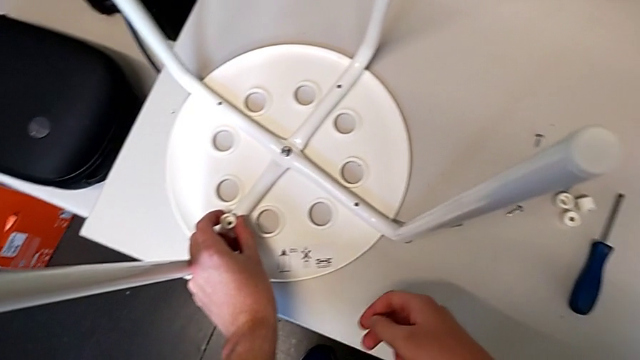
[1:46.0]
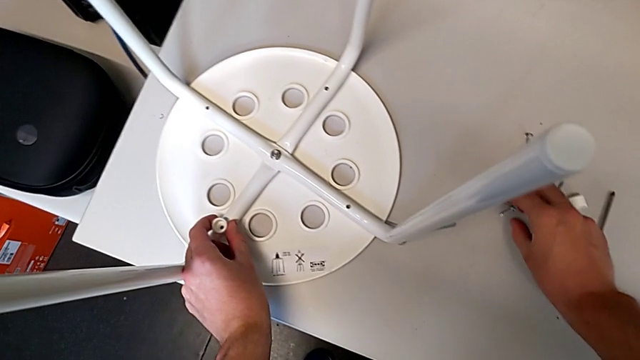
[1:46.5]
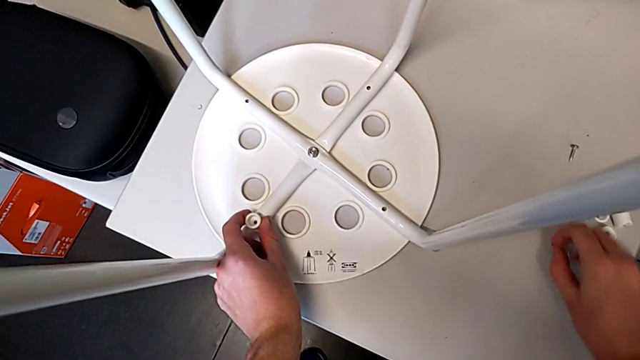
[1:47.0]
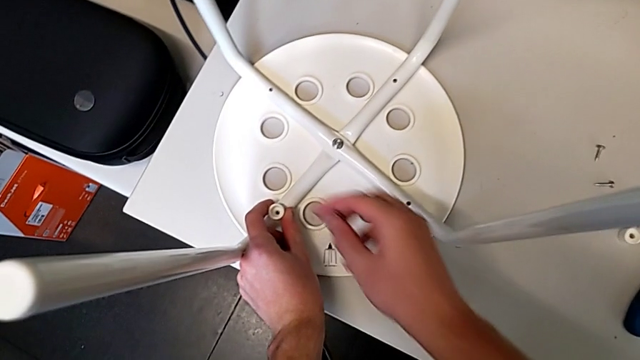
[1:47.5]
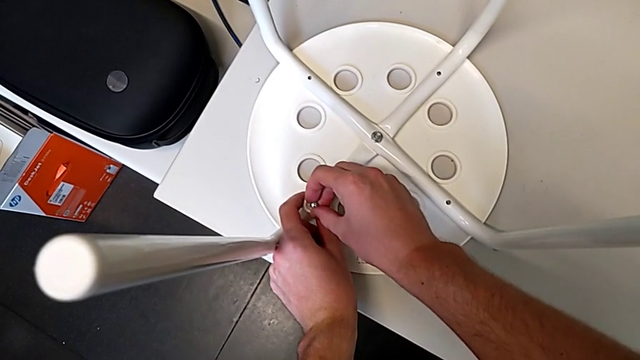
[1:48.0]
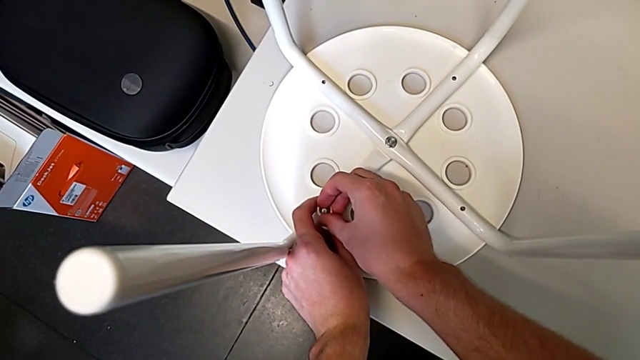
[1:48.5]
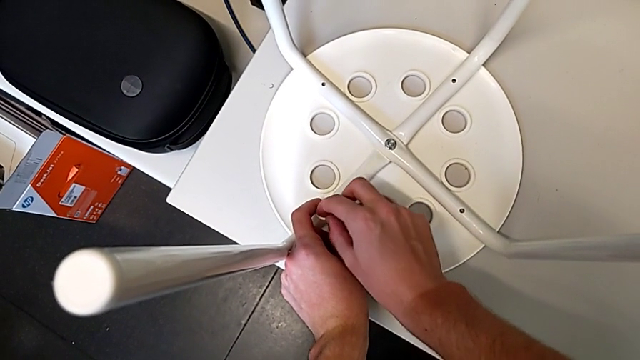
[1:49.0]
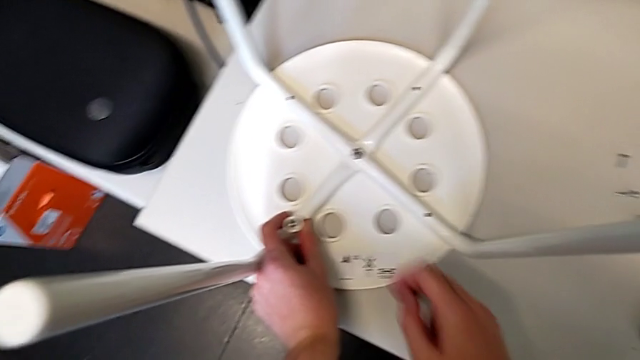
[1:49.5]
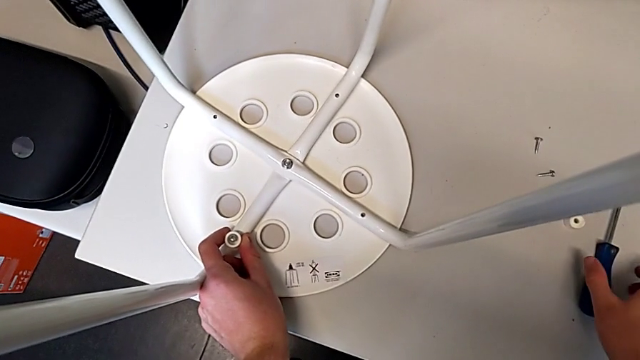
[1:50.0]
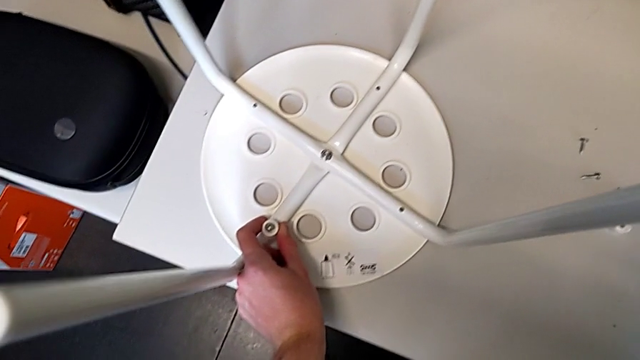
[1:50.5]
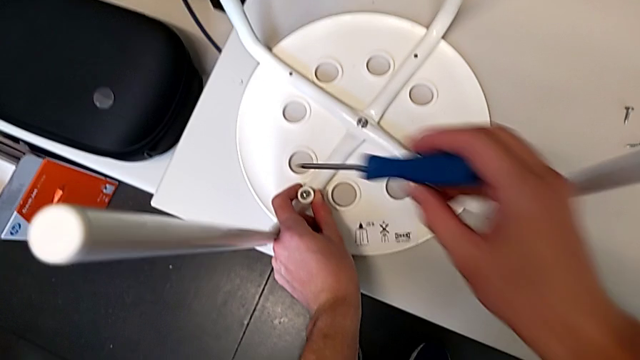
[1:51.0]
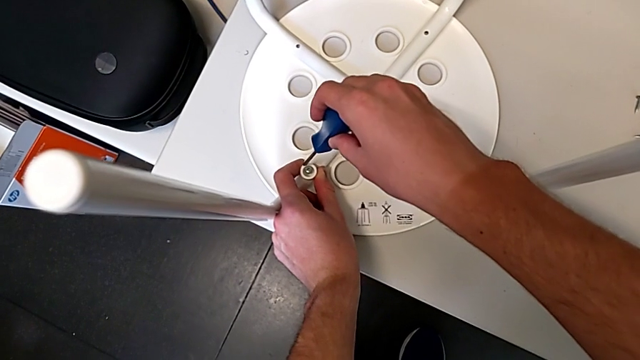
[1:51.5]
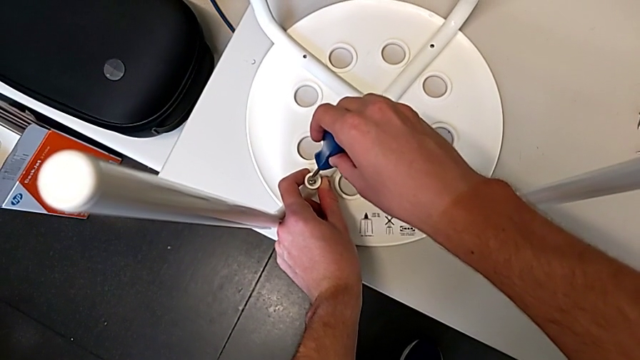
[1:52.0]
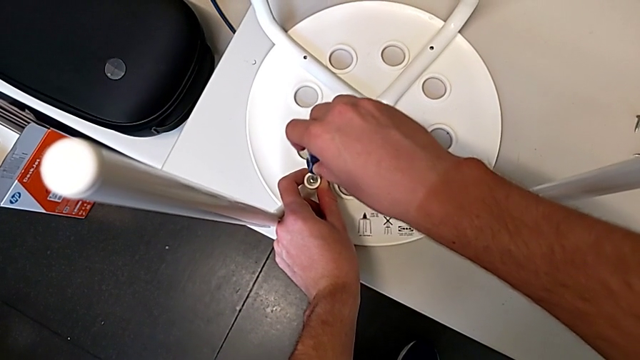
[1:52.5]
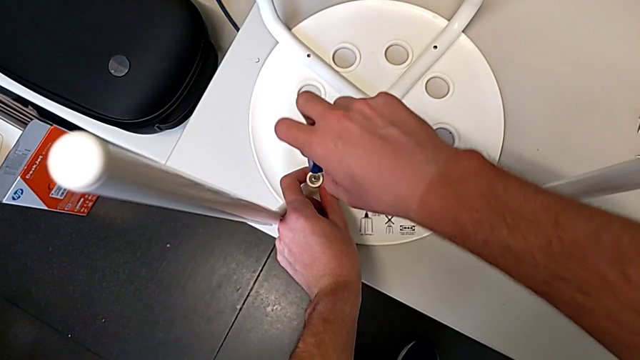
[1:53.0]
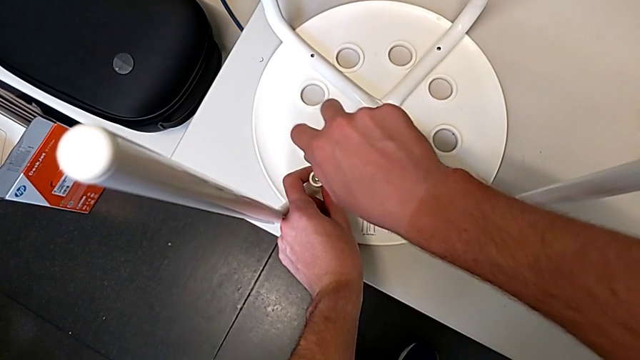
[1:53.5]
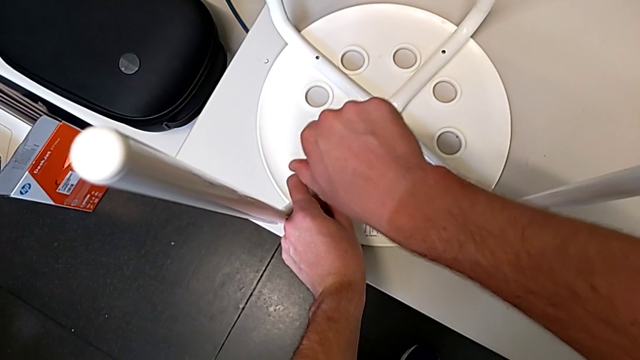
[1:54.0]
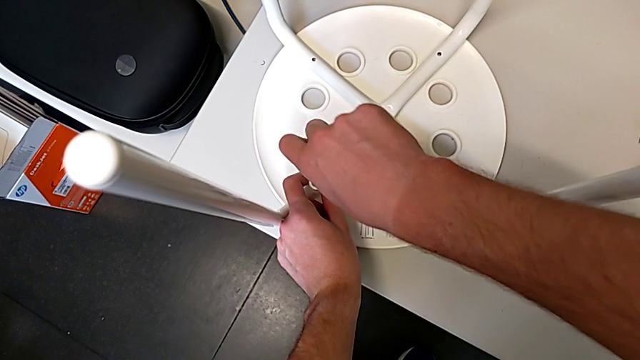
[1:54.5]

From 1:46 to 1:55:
The camera wearer is screwing all screws into the leg. They grab the screw, insert it, grab the screwdriver, insert it and begin to screw the screw.

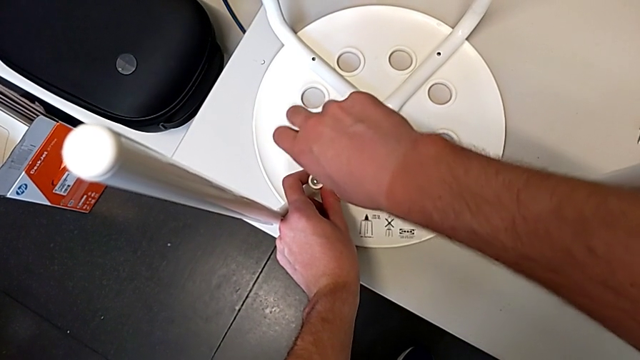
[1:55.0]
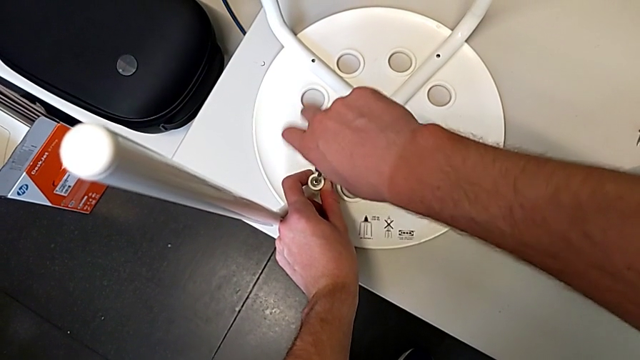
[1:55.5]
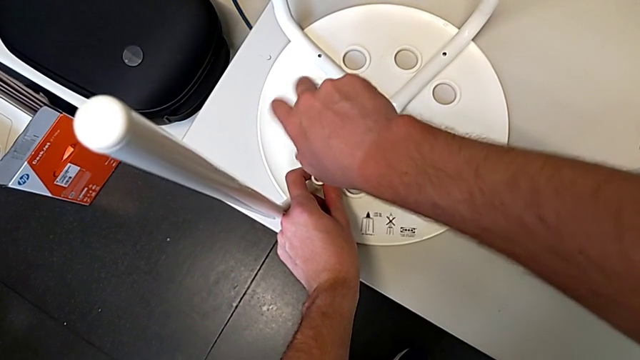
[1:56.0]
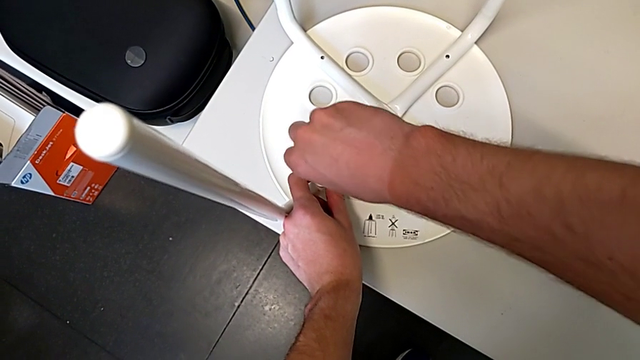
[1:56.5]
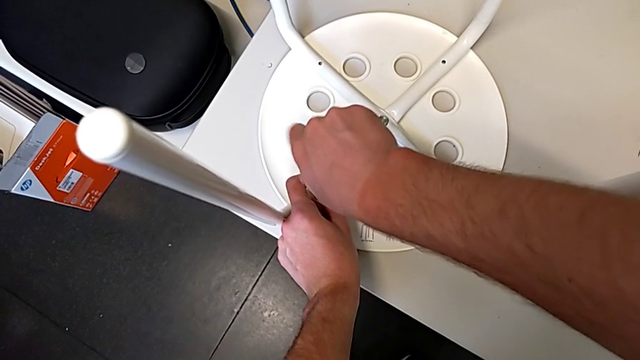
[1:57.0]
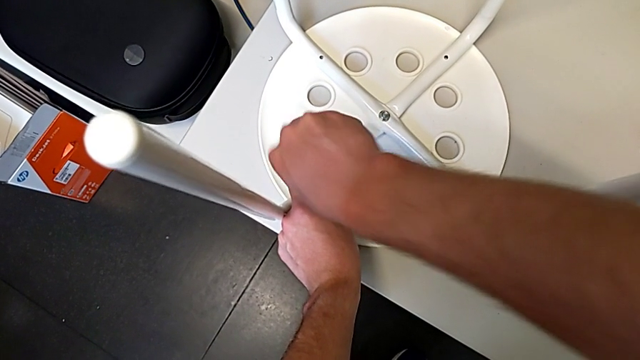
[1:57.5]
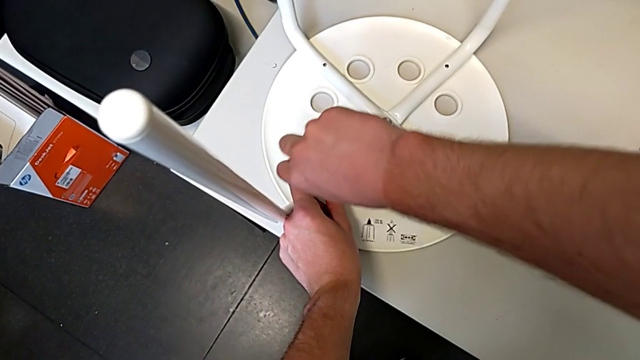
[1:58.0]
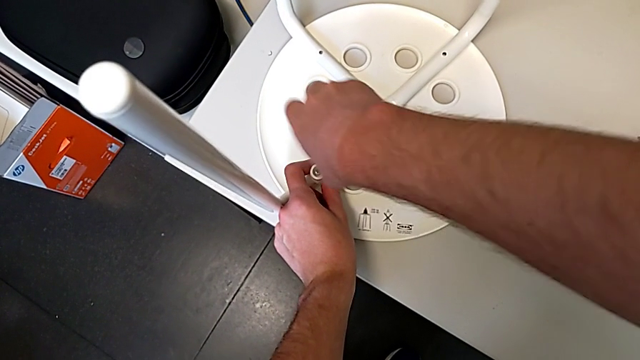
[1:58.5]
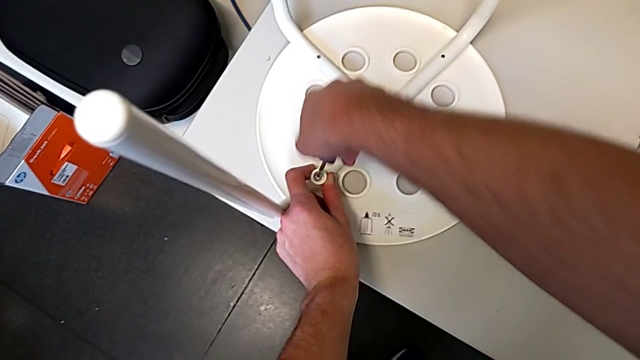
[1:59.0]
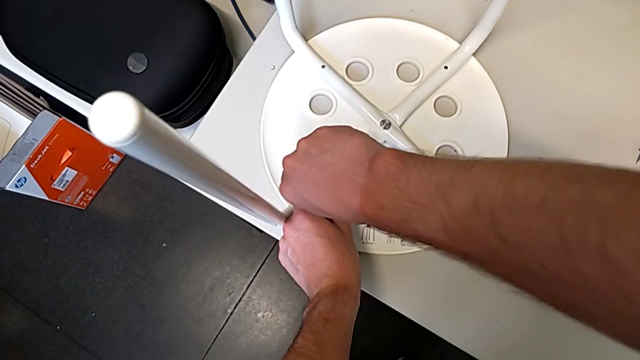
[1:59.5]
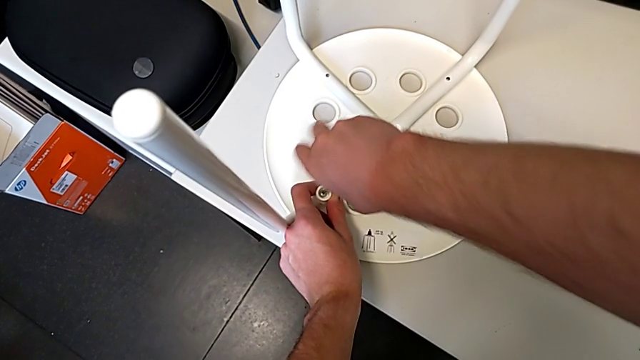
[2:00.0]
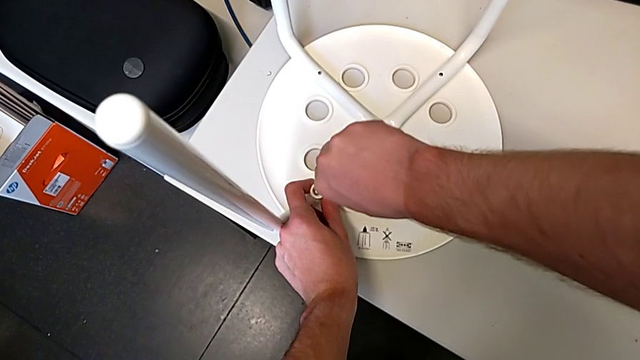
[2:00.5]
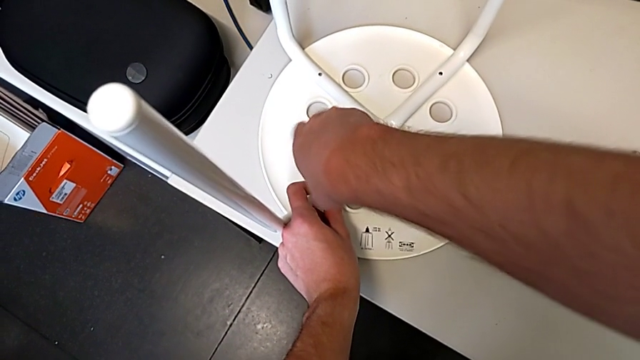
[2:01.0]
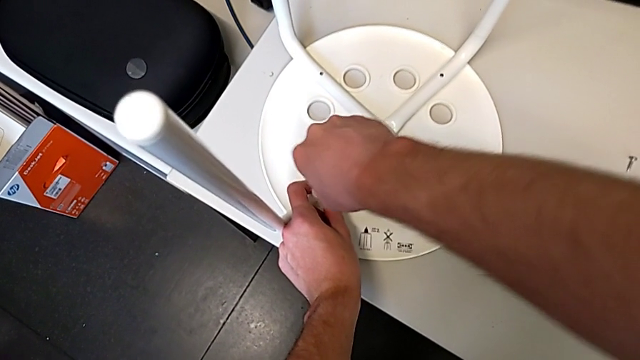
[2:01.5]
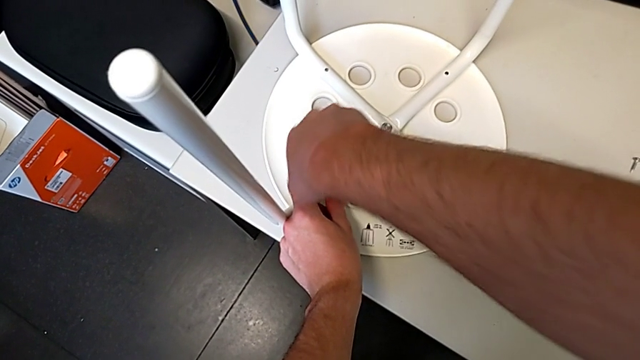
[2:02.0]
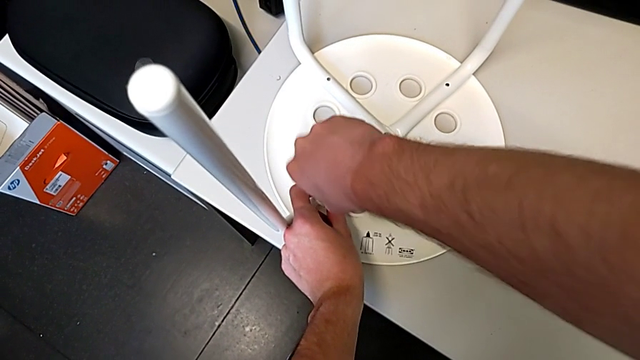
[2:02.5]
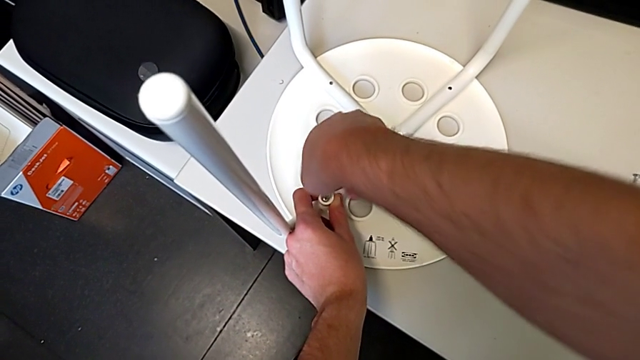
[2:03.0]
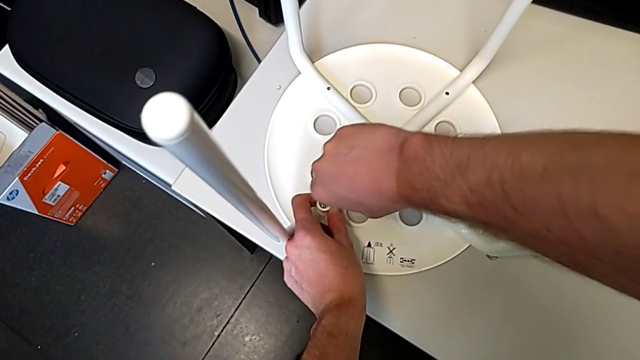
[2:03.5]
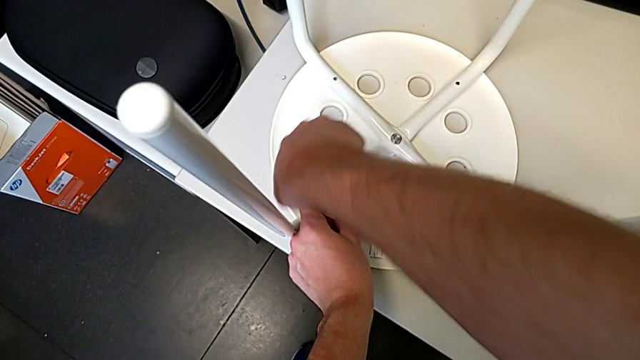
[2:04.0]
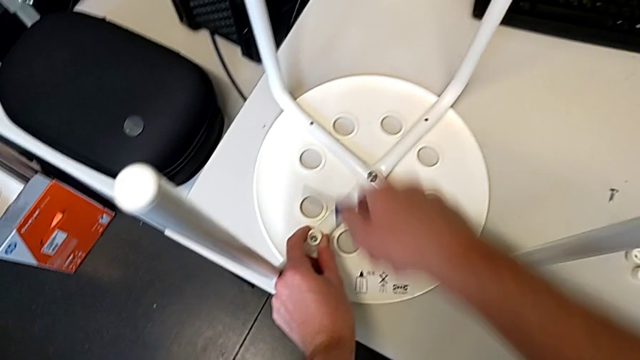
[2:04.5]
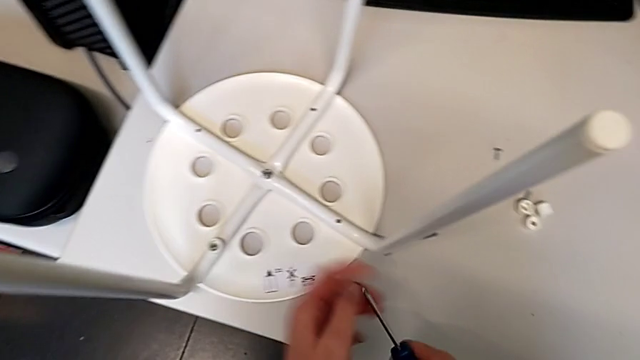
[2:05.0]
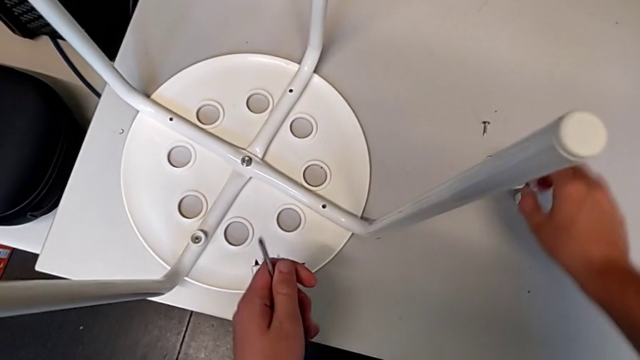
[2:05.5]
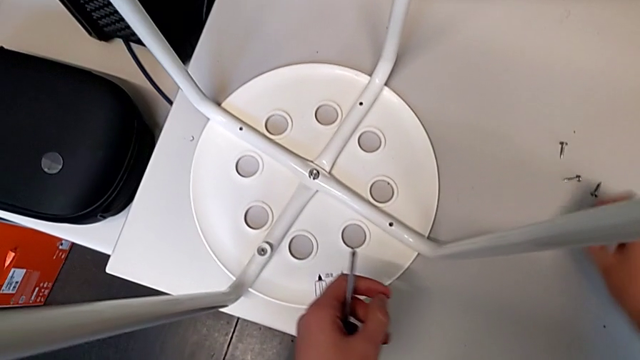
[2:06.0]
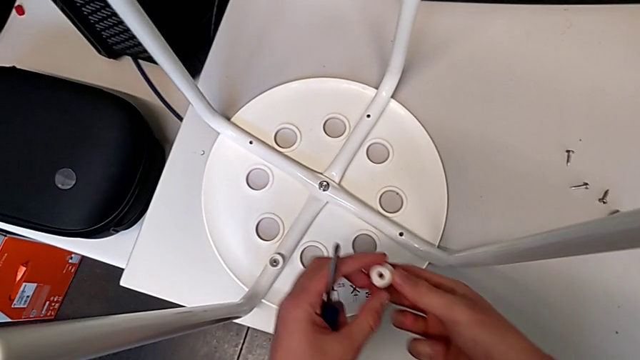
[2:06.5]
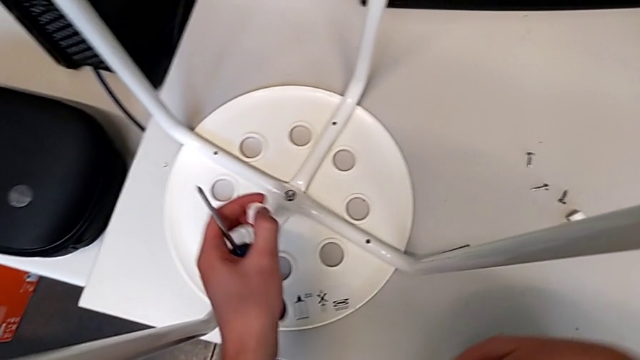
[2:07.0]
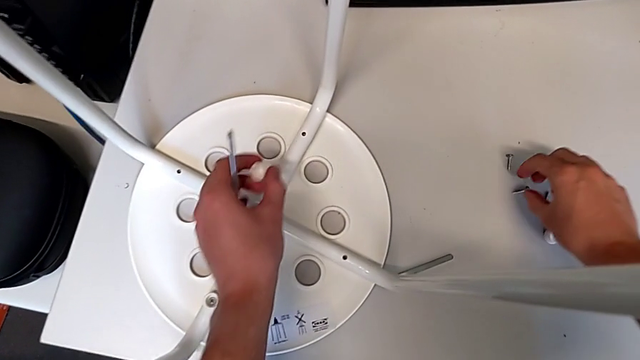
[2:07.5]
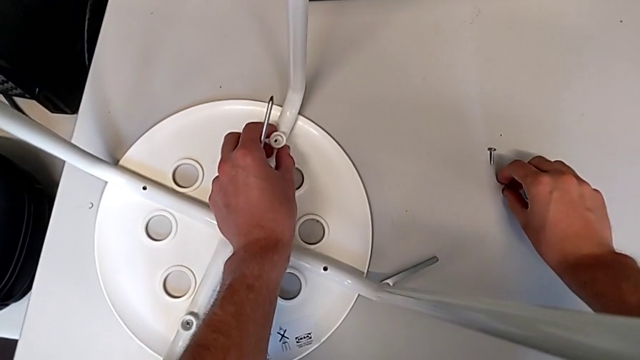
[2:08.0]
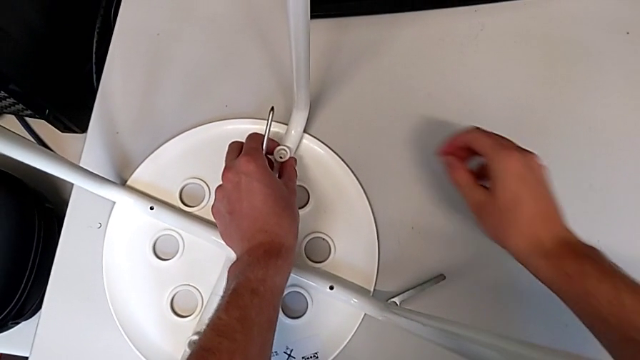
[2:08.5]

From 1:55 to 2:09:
The camera wearer is screwing all screws into the leg. They keep screwing the screw, withdraw the screwdriver, grab it, grab the washer twice, place it with the left hand and grab the screw with the right hand.
